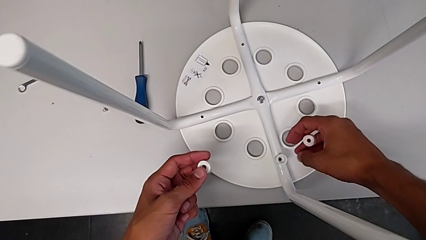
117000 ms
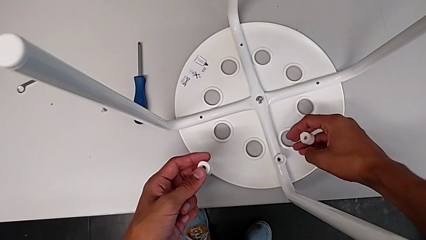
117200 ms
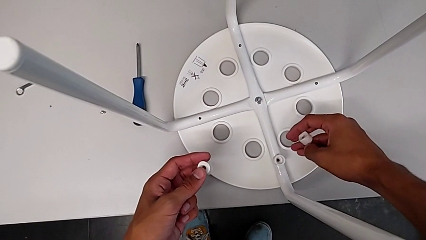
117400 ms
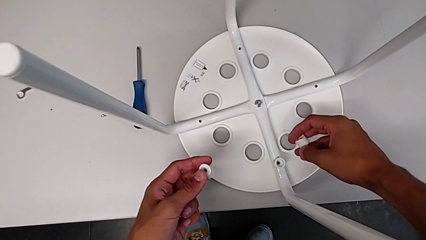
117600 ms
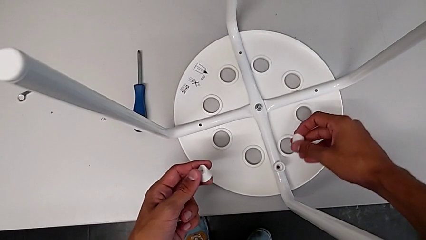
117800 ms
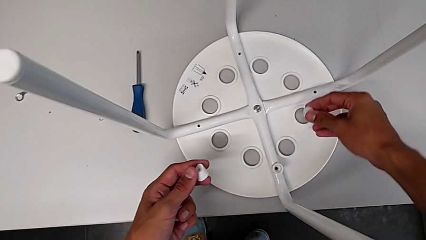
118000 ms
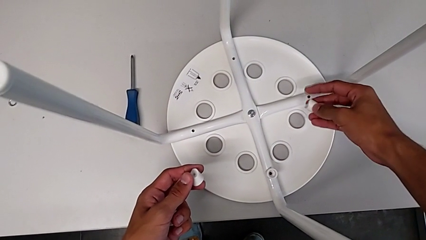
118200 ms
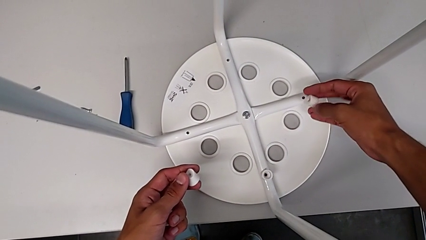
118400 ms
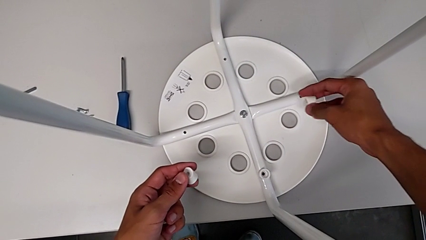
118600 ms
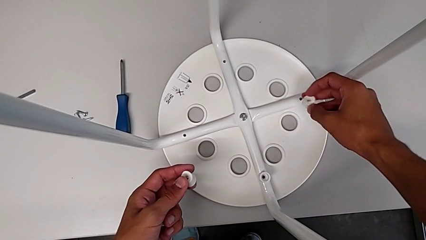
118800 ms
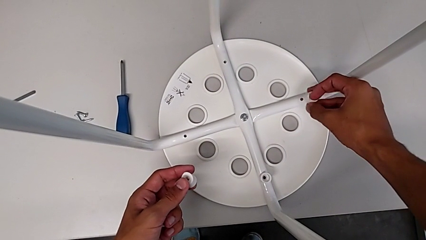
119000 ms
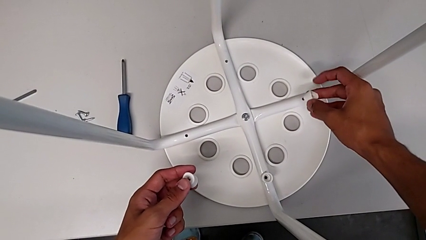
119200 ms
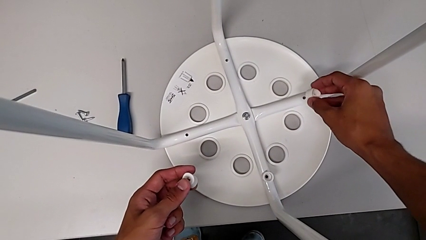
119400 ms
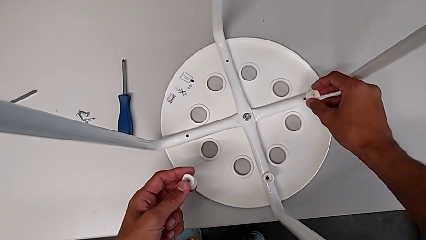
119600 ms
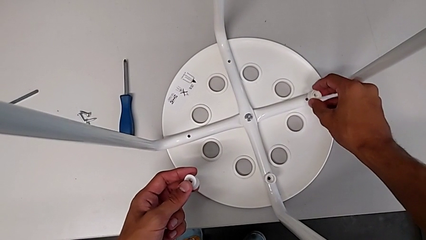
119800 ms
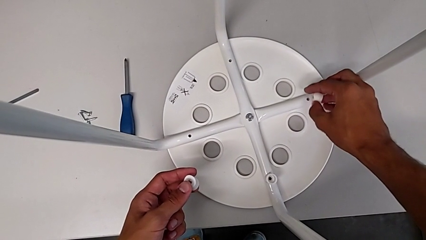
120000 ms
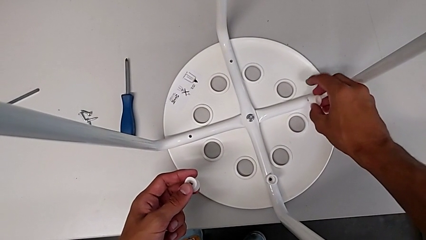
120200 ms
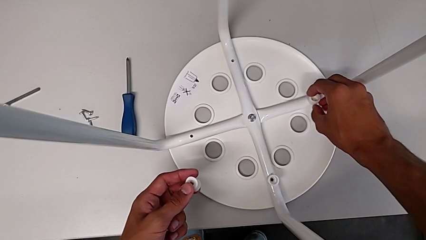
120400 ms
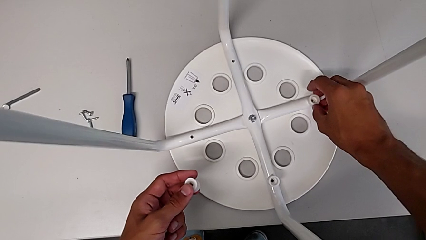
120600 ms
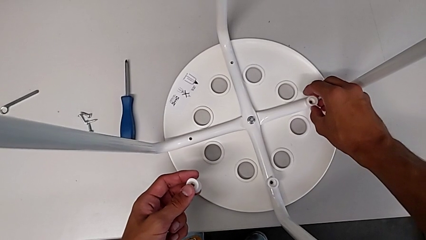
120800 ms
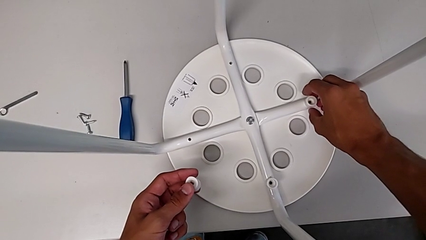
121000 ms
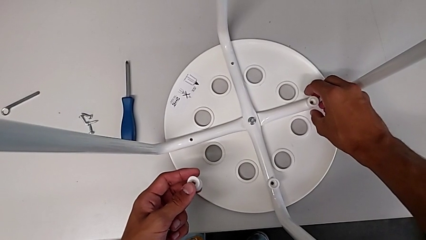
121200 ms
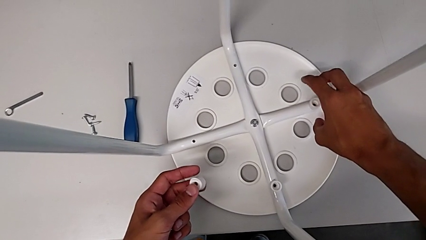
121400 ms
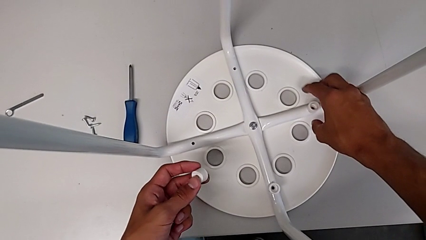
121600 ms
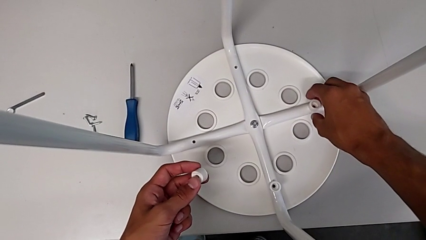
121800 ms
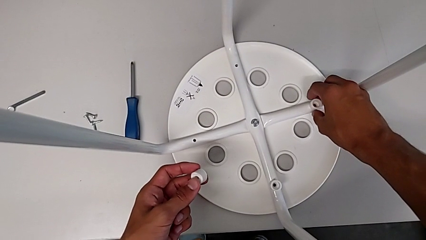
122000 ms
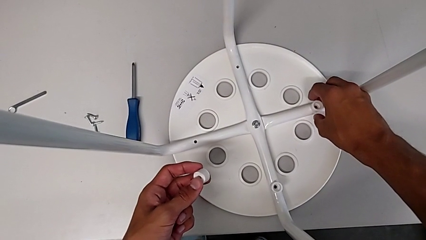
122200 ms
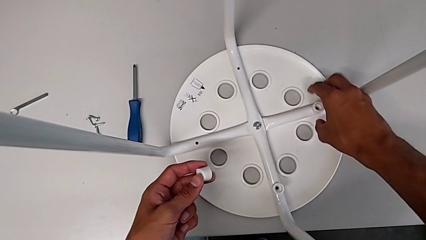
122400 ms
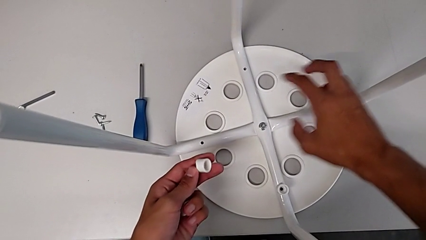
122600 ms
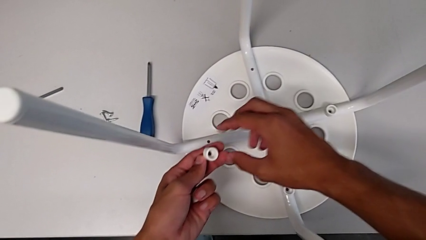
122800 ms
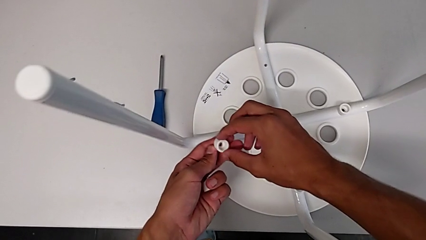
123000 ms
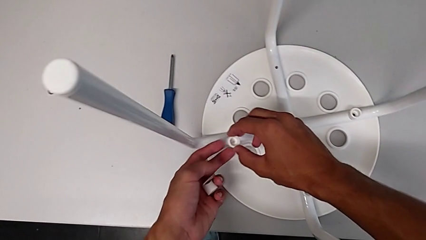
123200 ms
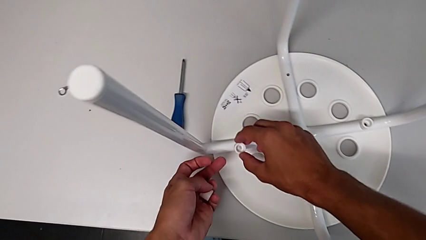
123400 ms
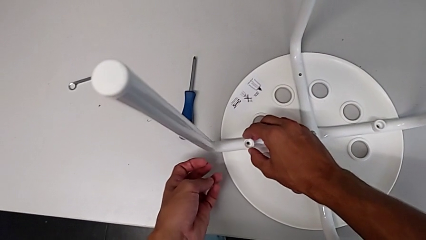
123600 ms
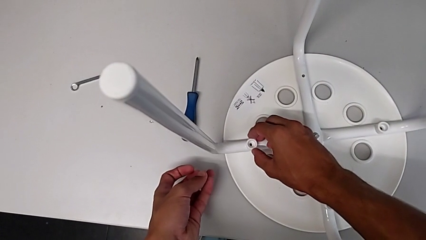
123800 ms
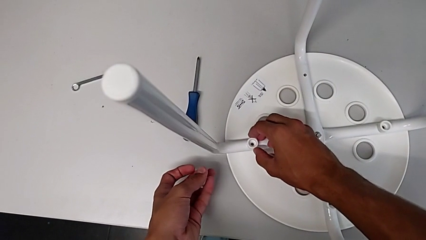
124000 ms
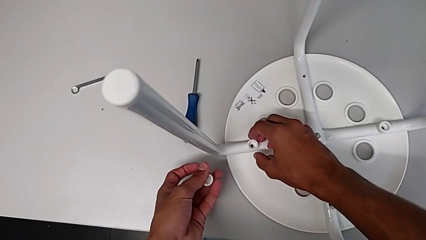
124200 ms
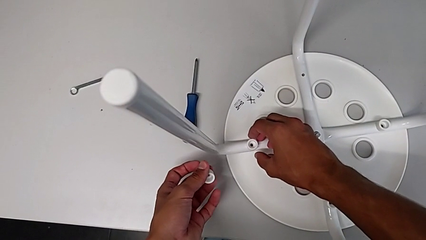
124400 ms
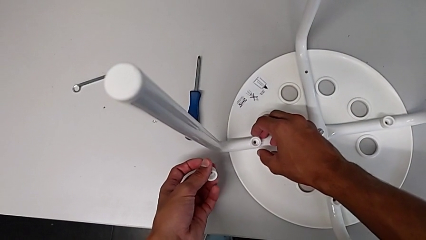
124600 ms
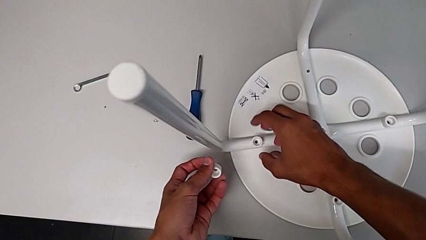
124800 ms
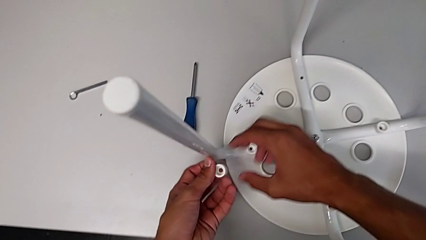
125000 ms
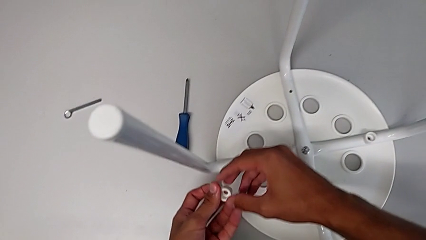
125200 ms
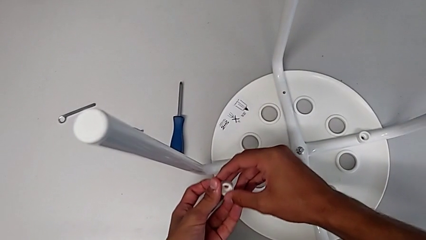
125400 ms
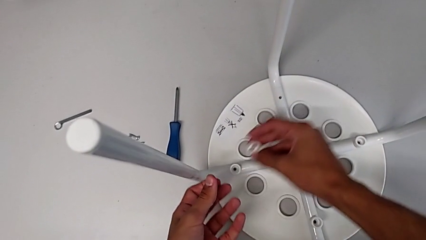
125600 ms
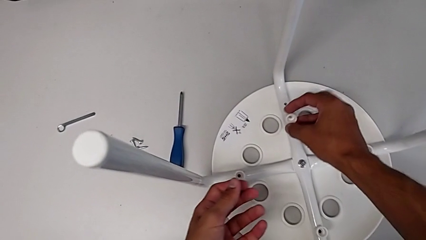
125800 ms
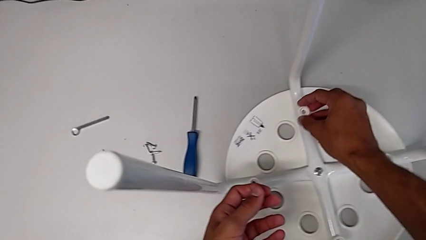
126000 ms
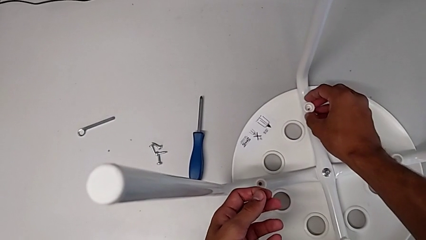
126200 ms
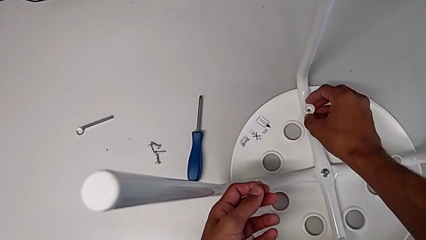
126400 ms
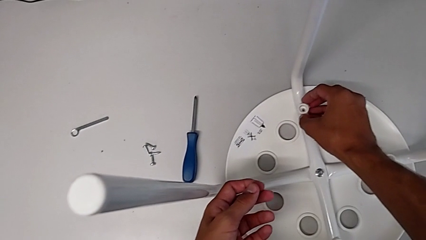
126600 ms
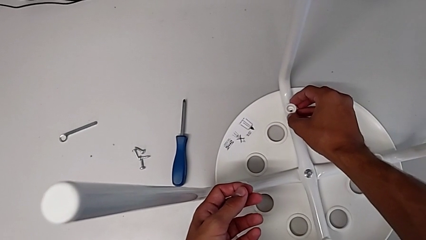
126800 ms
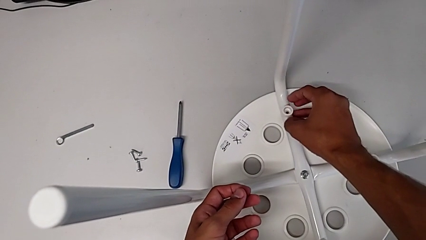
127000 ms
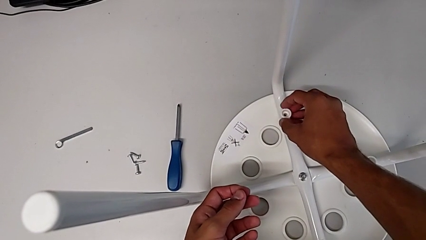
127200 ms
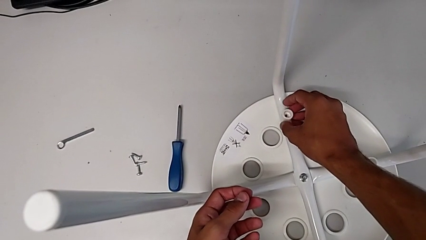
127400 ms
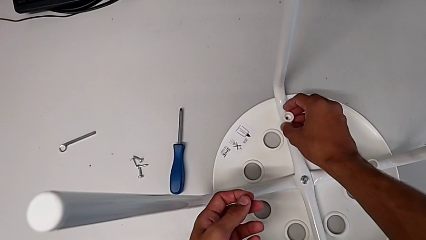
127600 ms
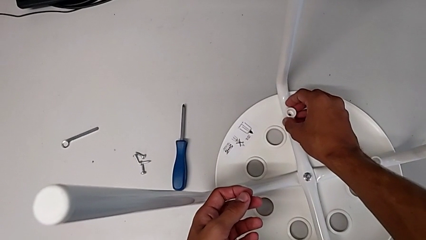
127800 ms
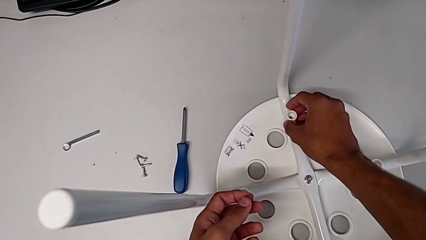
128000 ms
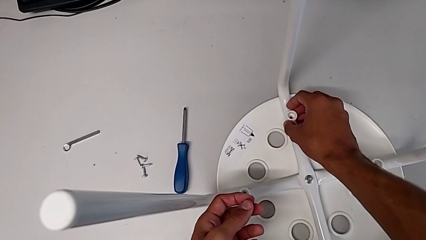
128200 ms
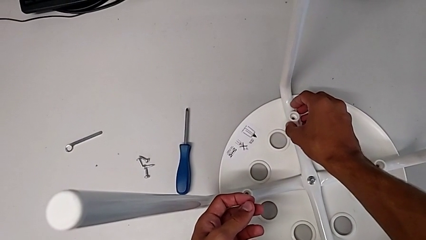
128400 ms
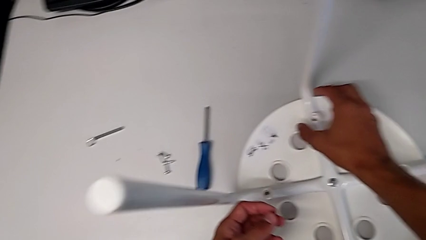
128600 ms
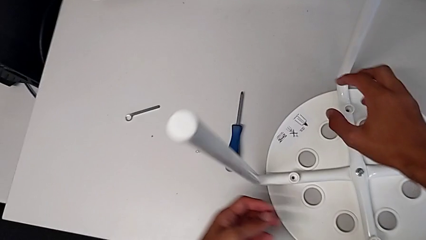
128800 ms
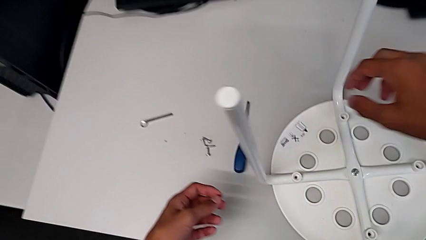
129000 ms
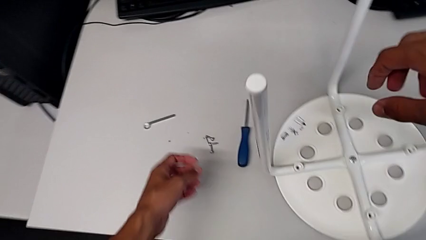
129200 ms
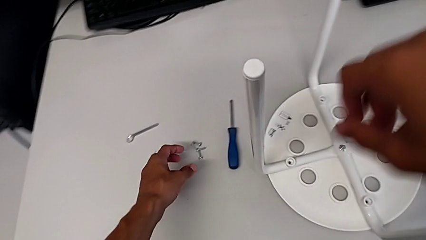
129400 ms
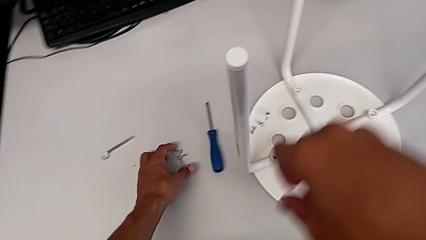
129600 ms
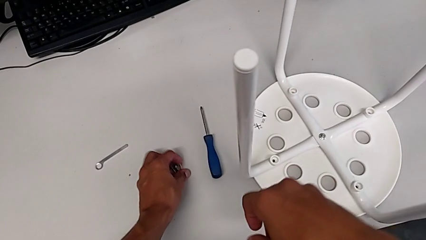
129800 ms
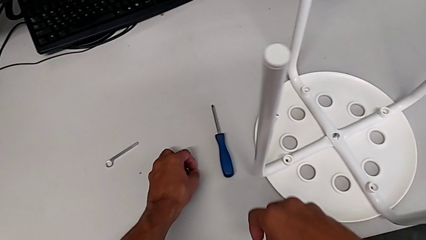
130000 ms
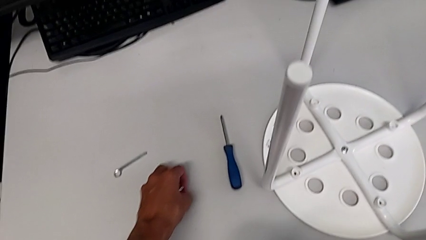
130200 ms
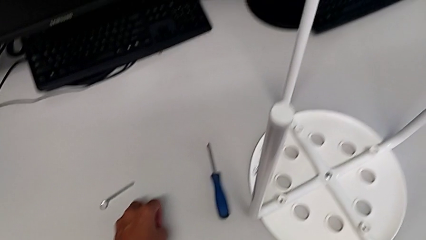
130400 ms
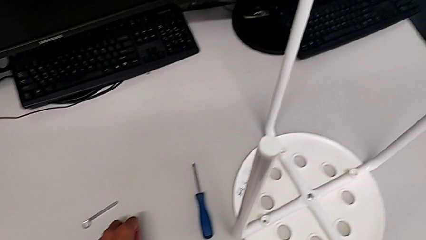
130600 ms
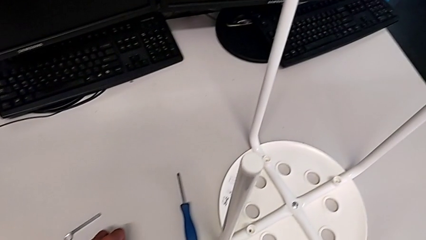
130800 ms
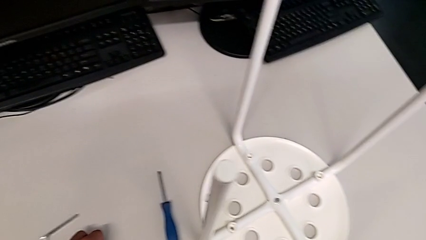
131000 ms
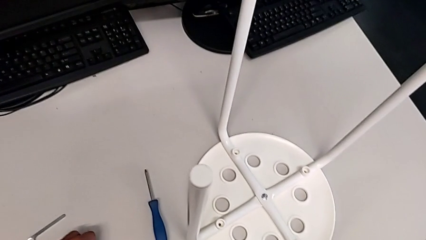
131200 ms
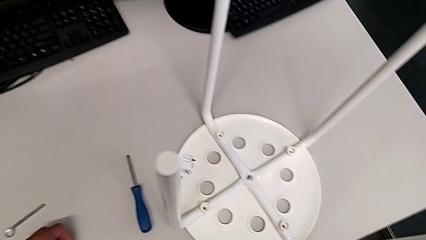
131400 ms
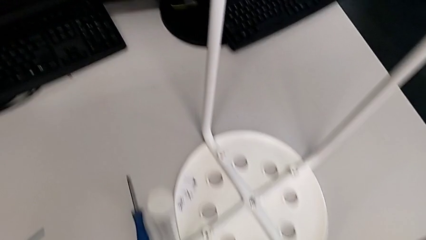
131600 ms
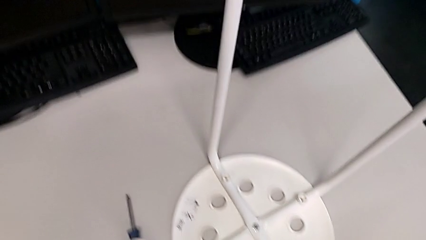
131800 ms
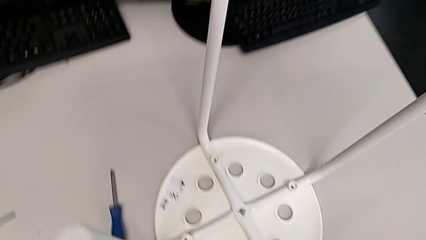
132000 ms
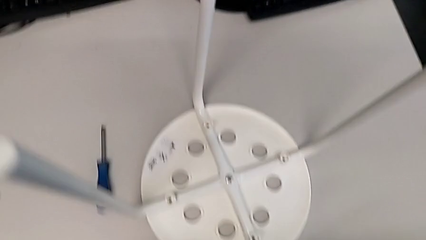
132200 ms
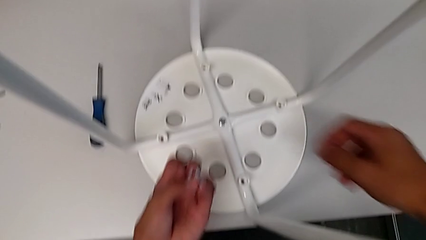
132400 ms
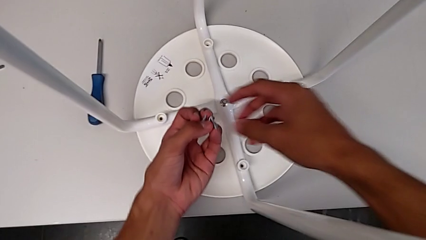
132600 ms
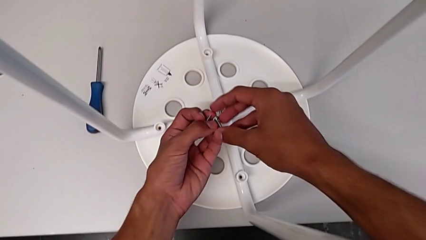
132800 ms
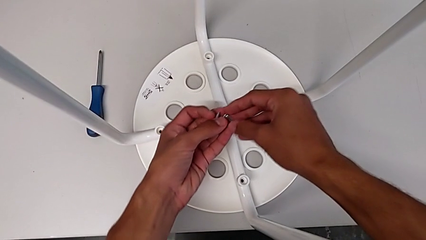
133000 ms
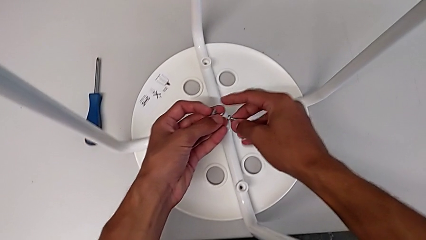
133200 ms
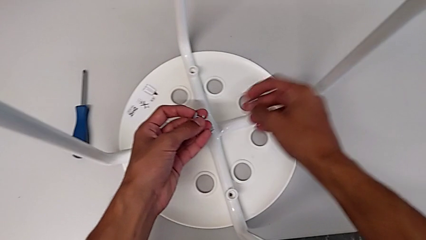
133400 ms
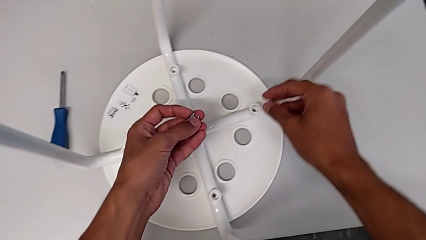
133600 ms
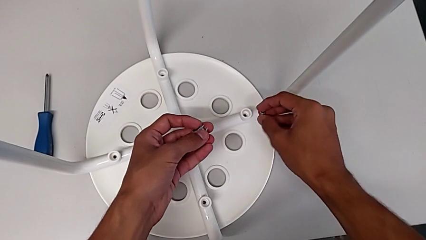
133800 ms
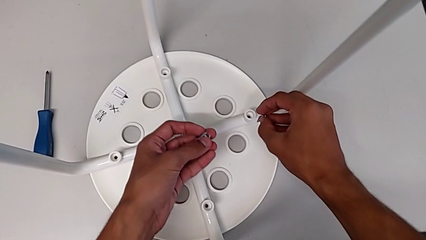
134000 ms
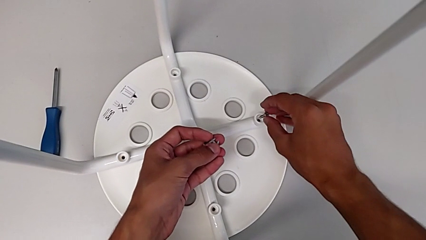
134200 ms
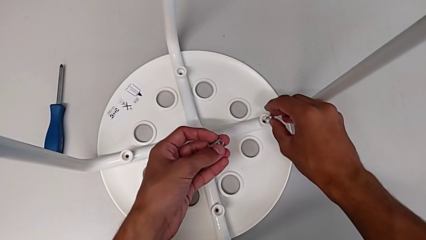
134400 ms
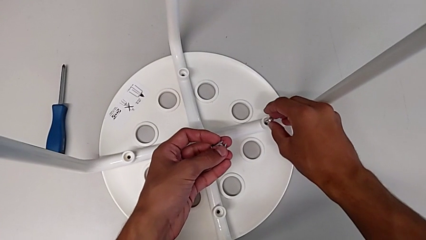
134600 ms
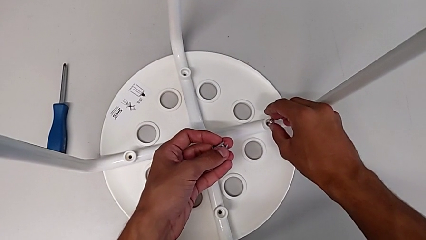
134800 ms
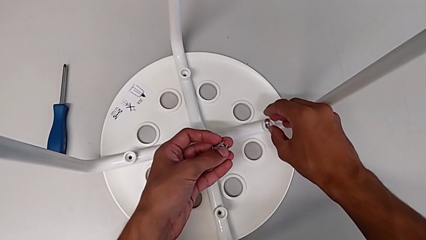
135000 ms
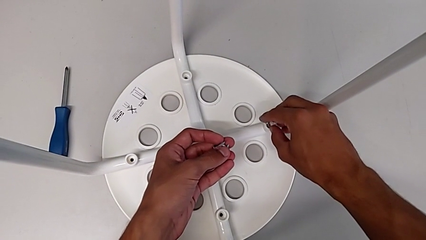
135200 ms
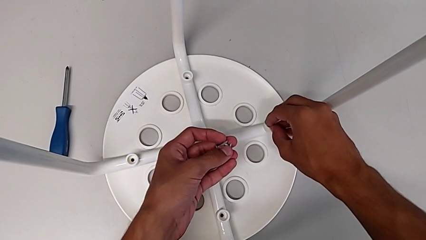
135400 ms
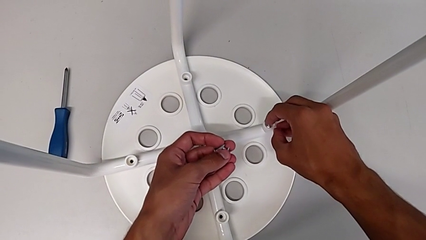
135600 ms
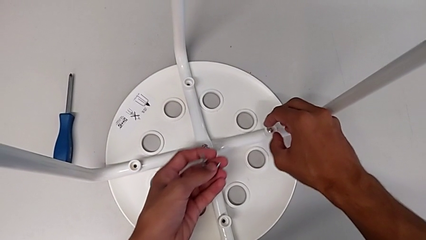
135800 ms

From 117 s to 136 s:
The camera wearer is assembling the seat. They insert the washer, grab it, insert it, grab it, insert it, grab the screw twice and insert it.
